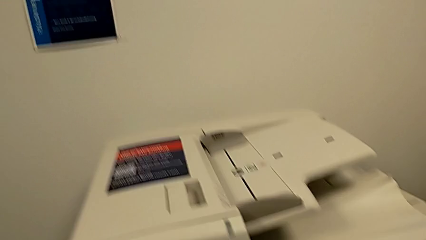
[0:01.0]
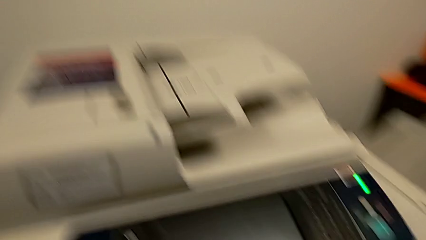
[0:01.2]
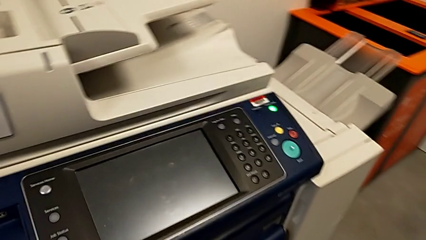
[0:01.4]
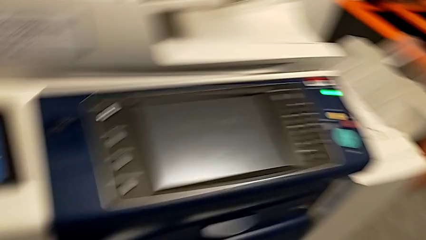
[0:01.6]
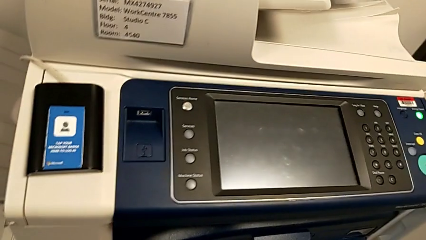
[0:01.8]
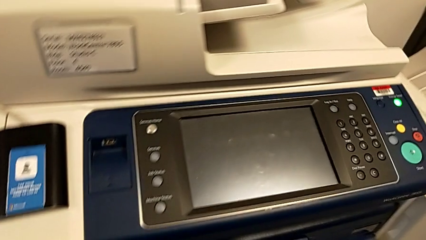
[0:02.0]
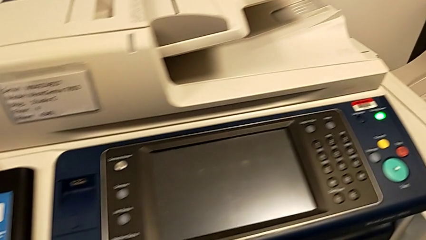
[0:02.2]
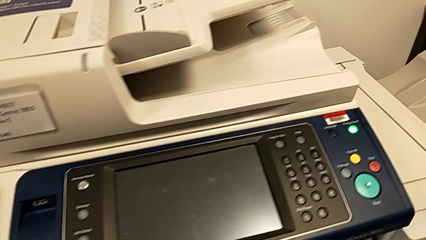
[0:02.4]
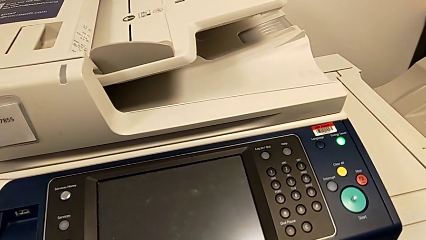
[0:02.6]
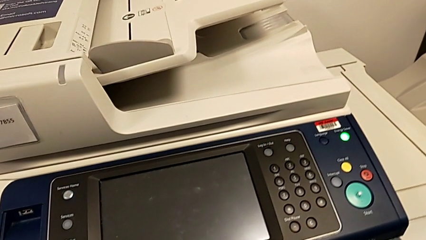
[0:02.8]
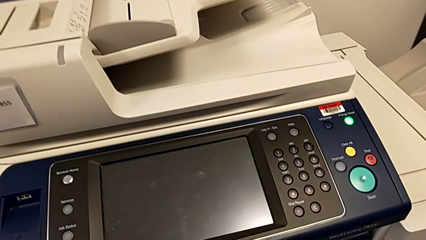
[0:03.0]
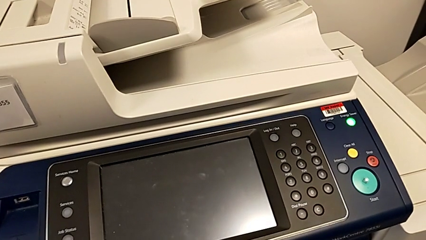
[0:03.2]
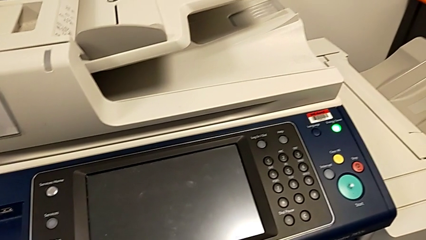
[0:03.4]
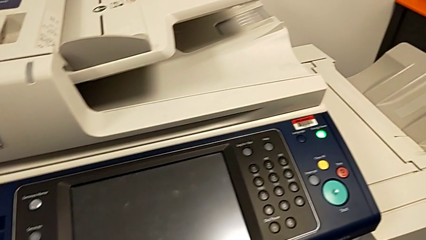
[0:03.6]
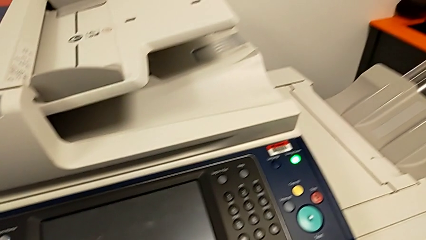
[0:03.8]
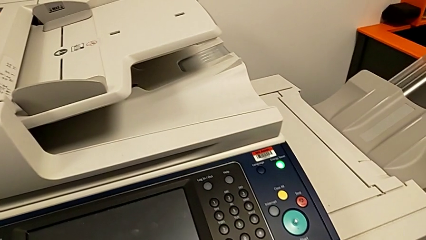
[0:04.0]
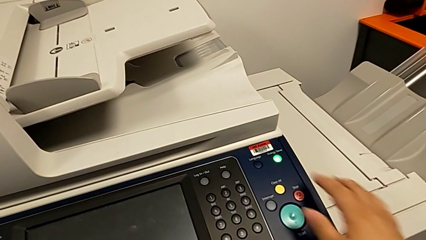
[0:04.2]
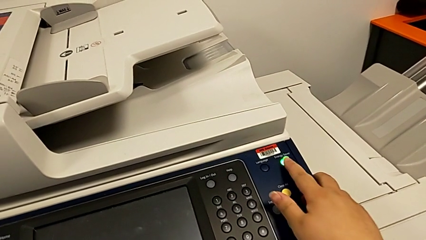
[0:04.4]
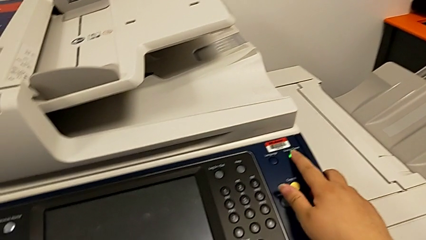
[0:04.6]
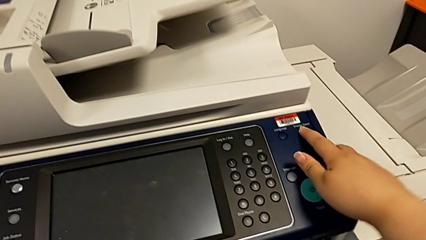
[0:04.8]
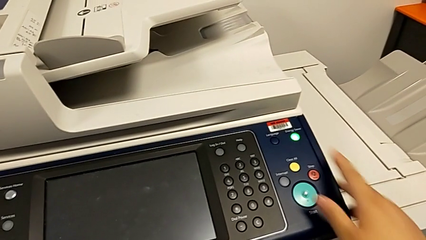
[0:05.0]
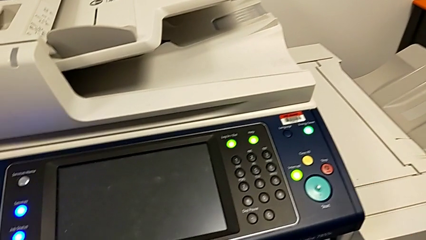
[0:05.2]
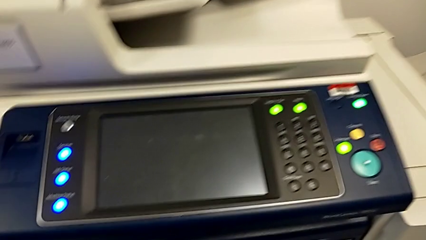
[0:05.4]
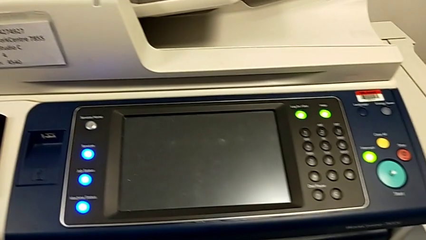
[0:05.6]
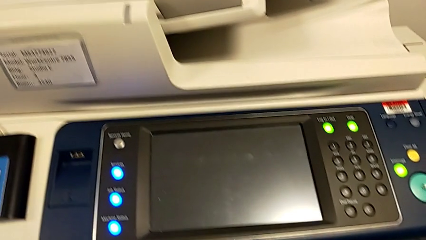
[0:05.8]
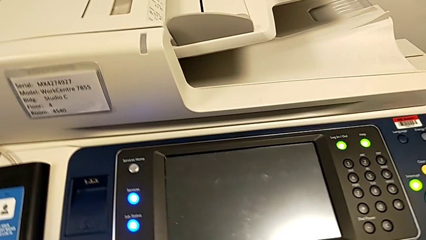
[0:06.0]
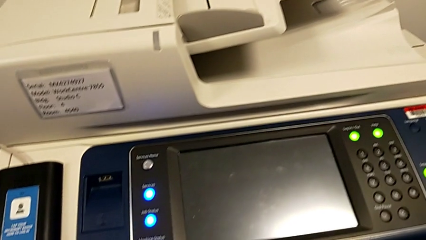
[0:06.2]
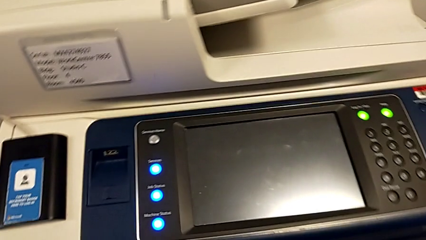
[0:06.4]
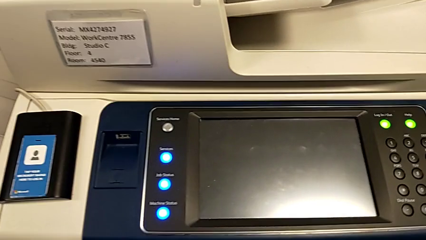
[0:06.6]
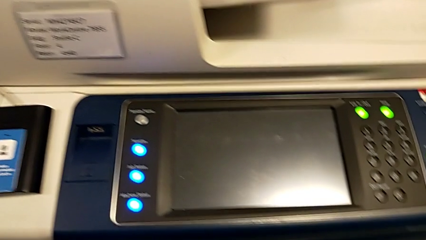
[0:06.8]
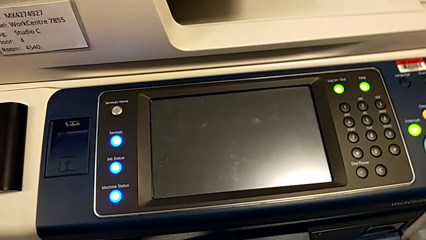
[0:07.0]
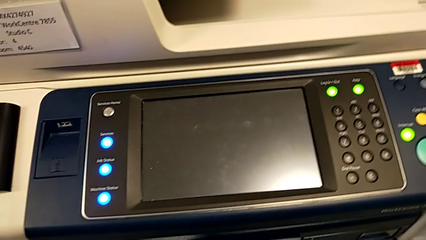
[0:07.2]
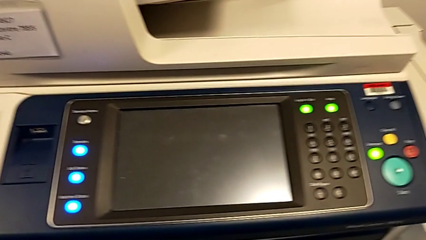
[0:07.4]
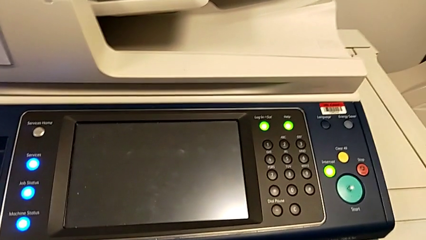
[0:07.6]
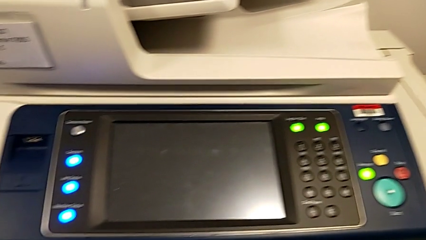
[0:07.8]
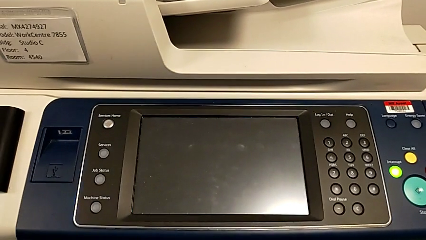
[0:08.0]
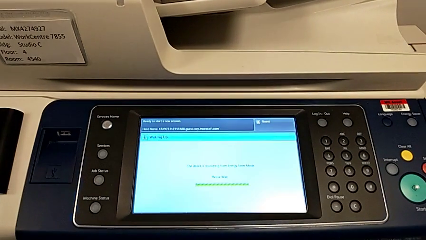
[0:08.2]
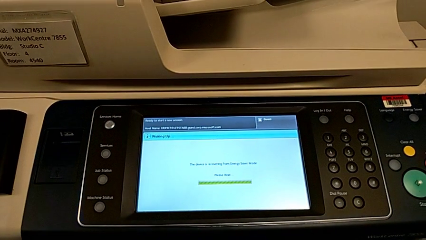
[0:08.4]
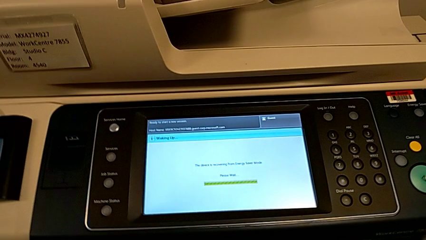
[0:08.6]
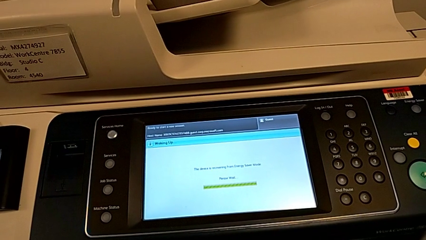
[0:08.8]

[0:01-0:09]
The camera wearer turns the printer on. They press the green button.

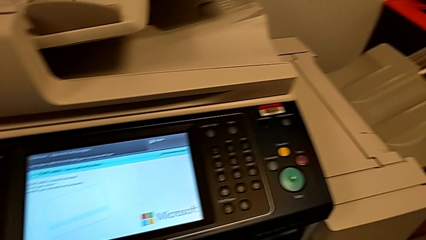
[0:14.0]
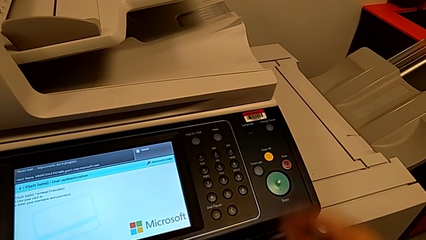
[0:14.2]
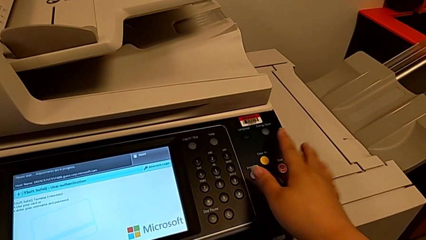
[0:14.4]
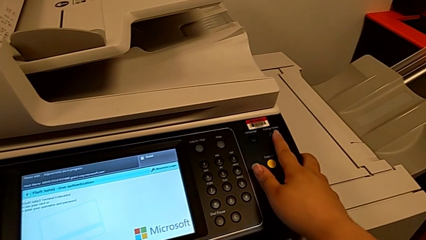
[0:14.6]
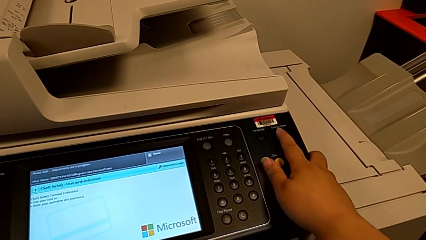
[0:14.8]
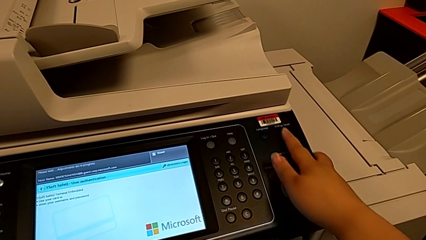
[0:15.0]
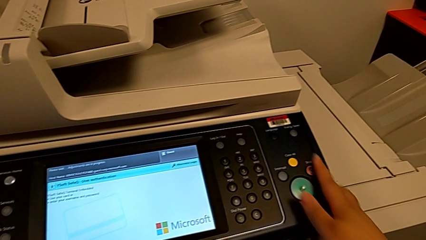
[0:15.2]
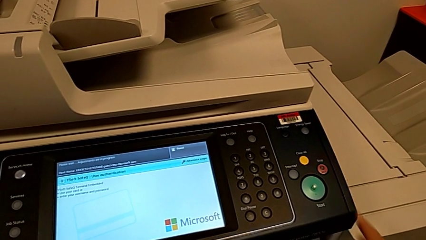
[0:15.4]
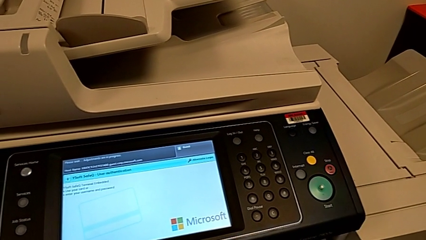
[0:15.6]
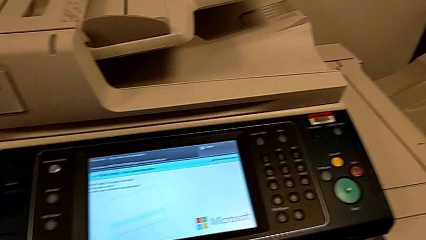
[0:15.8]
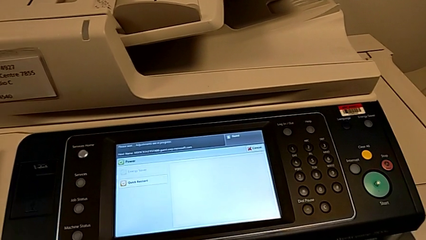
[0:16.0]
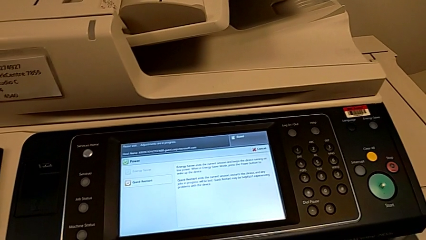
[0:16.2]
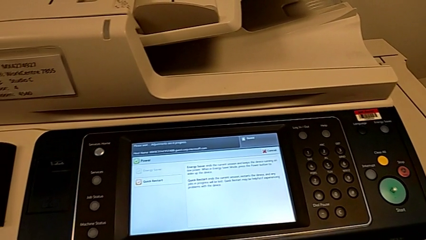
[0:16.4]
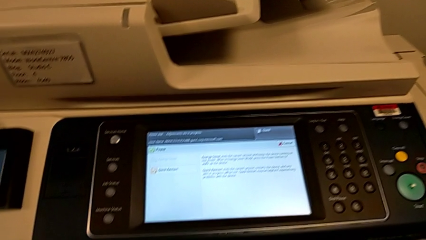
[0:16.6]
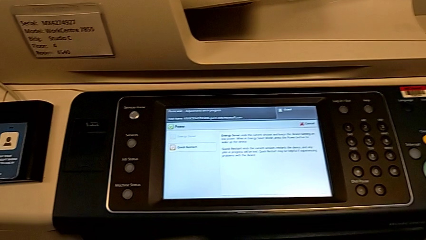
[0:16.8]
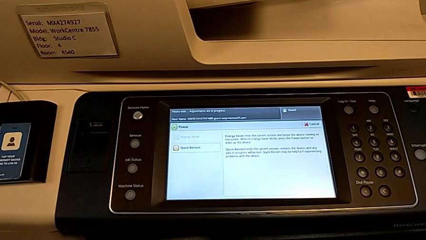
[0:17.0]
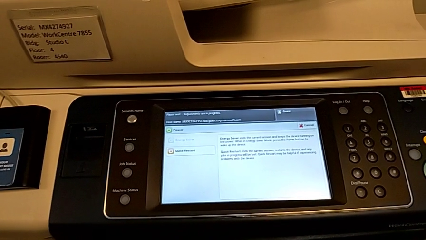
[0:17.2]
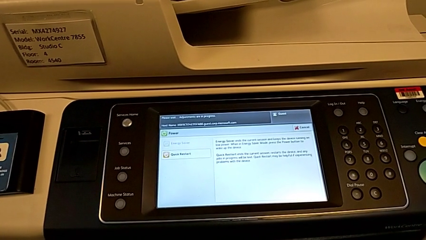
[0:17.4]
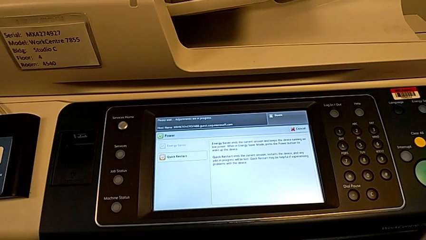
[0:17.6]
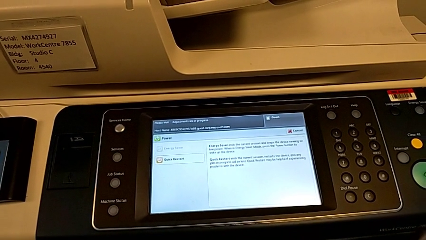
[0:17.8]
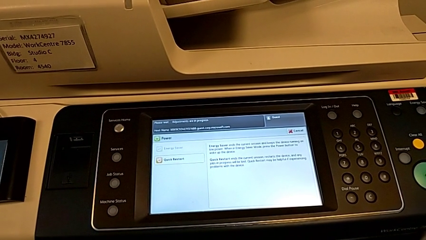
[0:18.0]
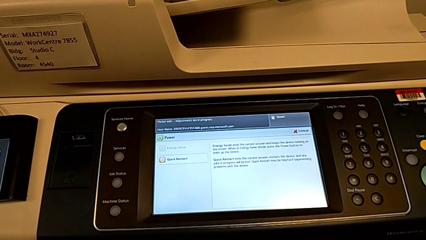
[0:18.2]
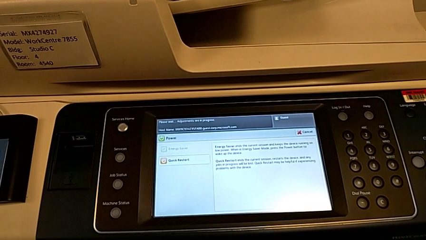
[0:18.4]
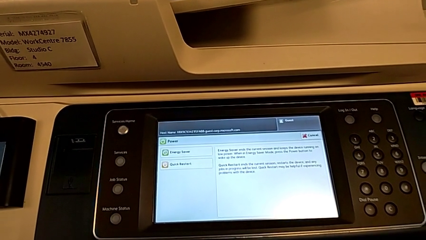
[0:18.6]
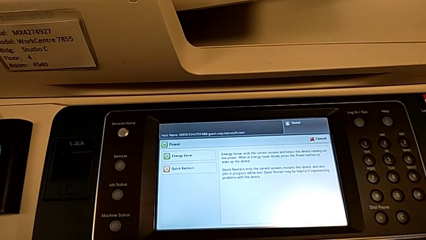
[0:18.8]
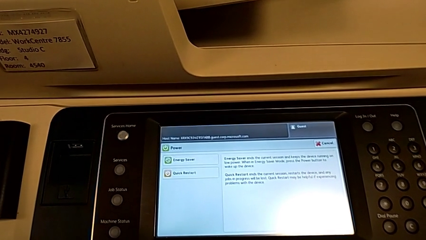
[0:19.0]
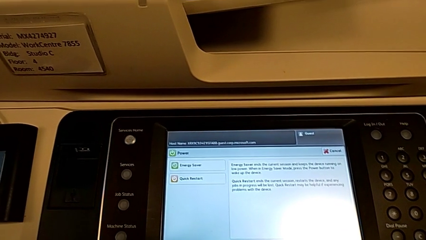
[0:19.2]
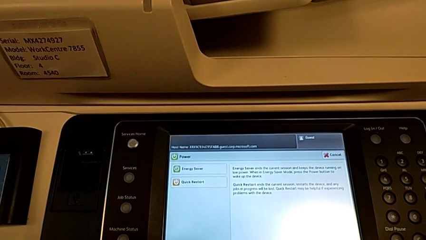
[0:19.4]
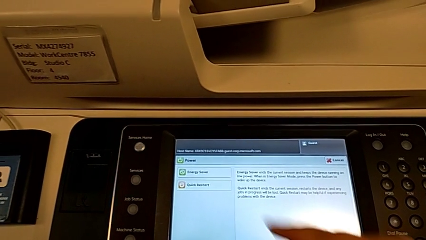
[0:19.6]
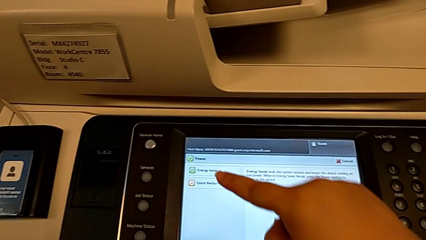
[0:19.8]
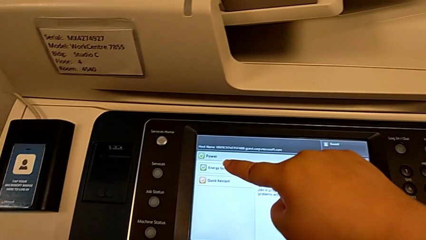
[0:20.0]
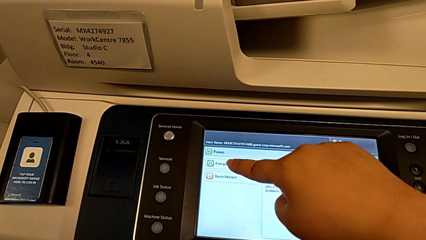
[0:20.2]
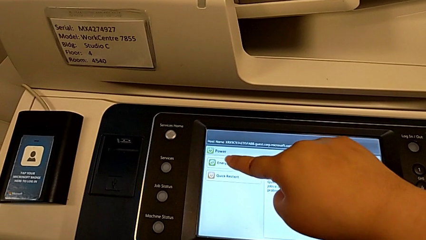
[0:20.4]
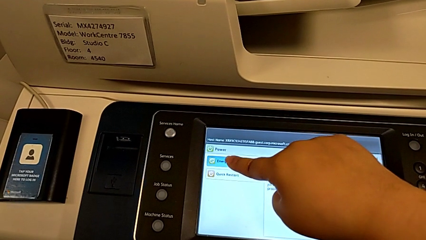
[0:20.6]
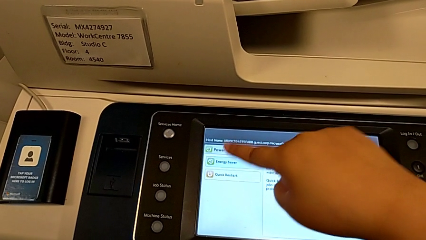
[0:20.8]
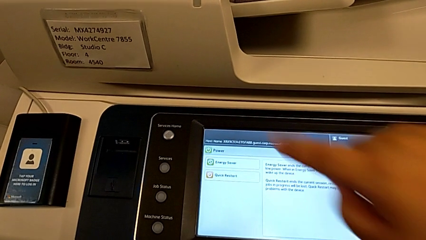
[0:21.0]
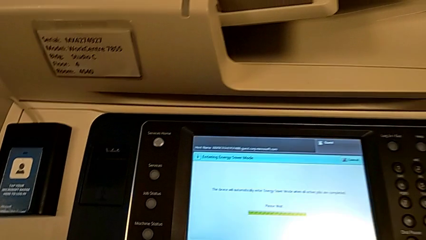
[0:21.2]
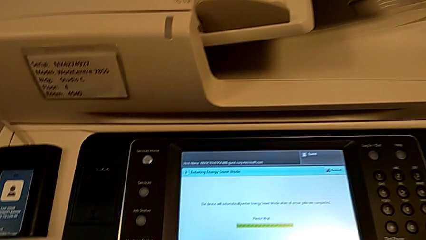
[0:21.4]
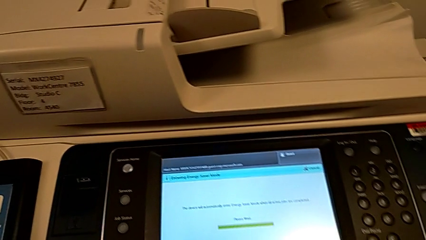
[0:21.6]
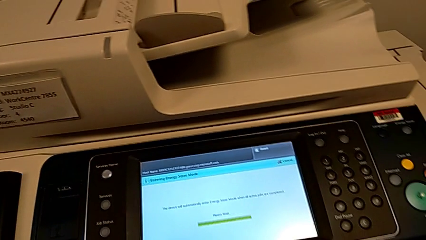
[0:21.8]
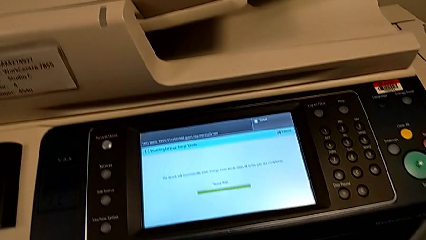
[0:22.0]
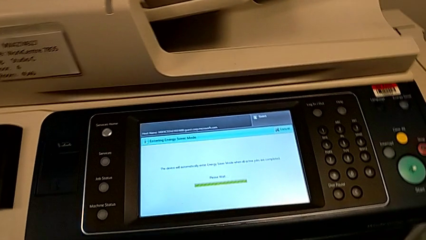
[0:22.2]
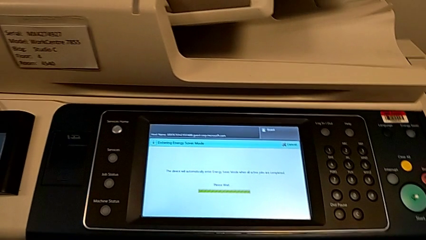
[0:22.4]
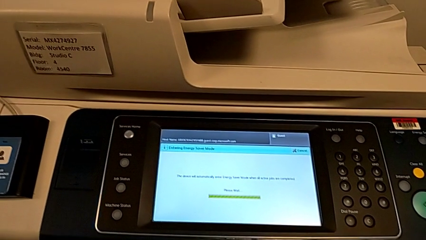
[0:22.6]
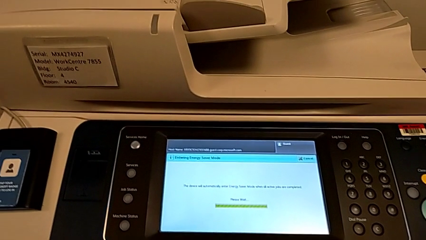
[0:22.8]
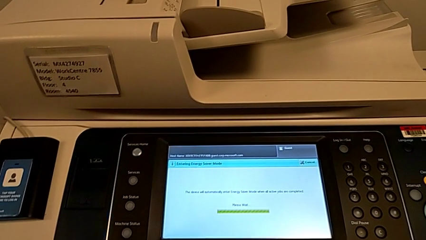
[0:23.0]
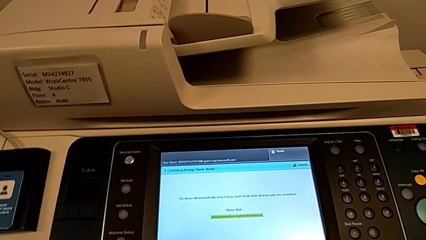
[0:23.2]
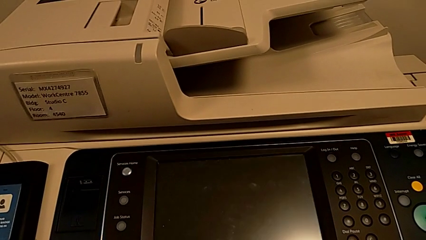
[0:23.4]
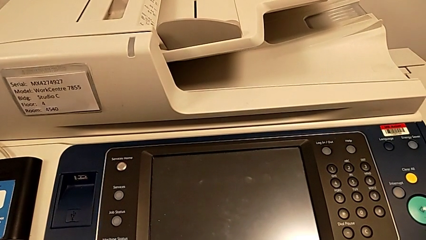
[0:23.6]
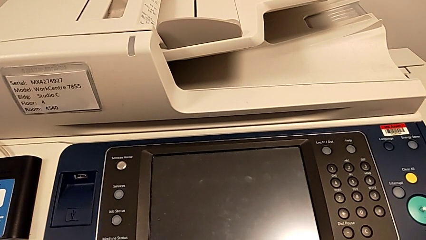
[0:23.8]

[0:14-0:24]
The camera wearer turns off the printer. They press the button, approach the touch screen and press it.
